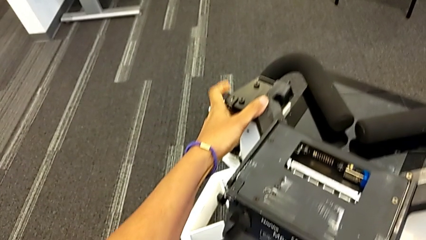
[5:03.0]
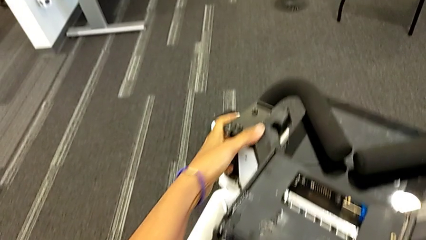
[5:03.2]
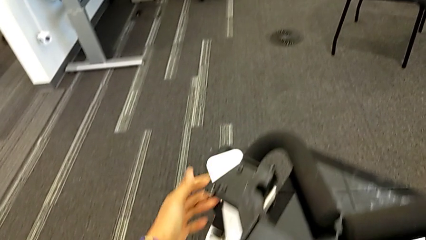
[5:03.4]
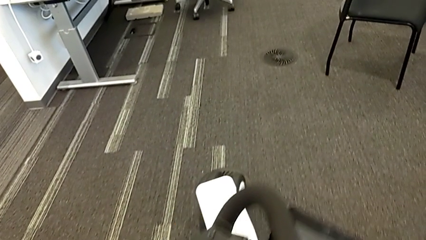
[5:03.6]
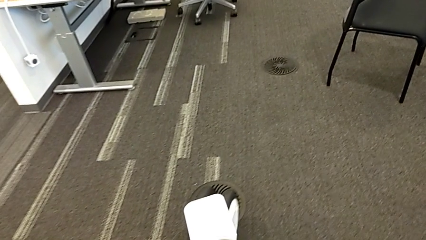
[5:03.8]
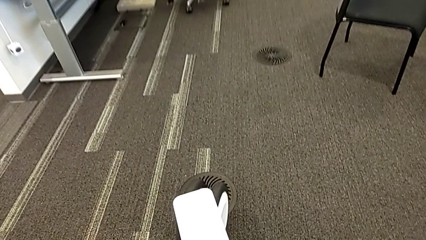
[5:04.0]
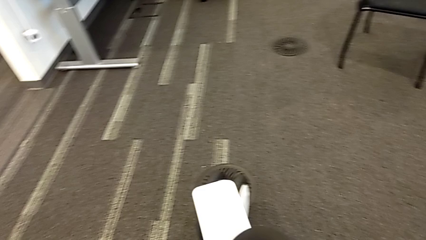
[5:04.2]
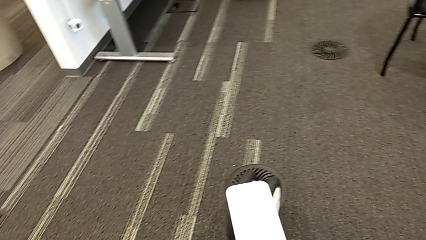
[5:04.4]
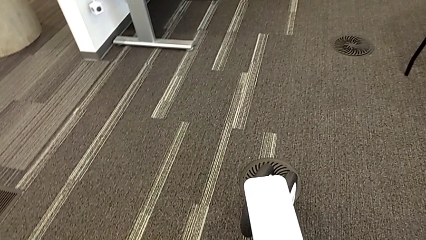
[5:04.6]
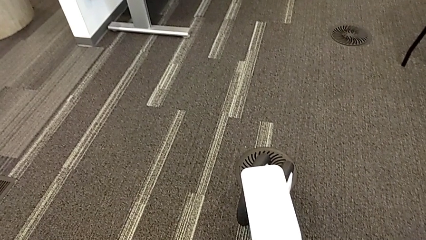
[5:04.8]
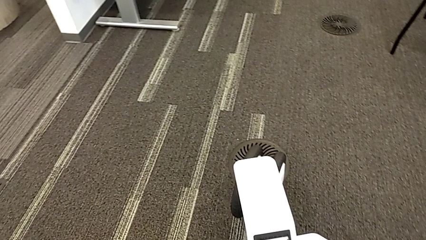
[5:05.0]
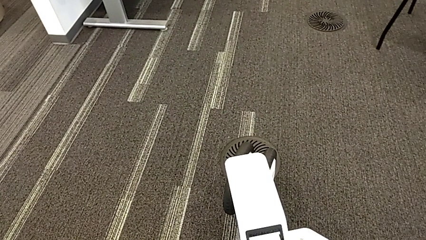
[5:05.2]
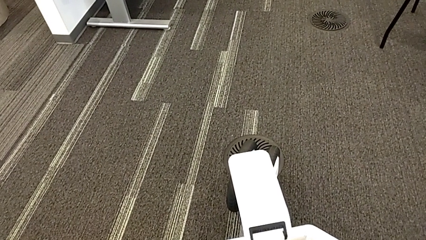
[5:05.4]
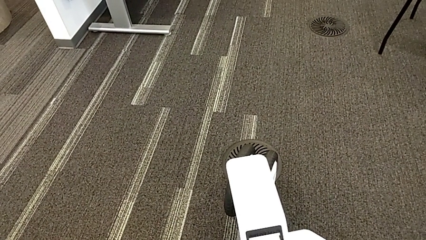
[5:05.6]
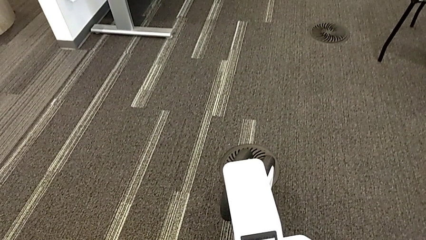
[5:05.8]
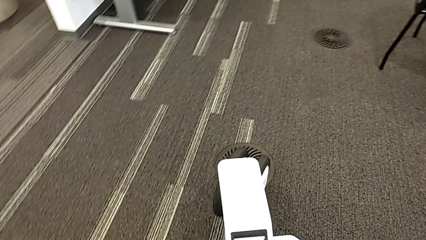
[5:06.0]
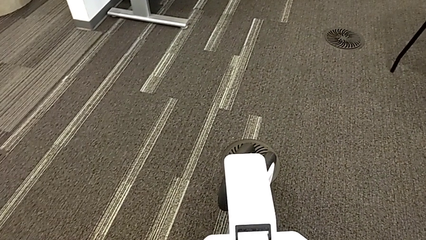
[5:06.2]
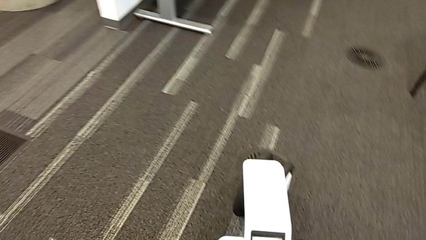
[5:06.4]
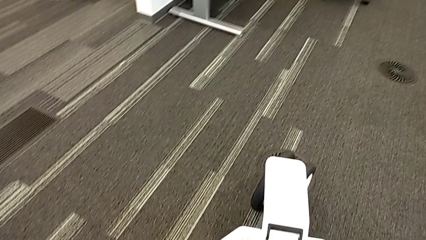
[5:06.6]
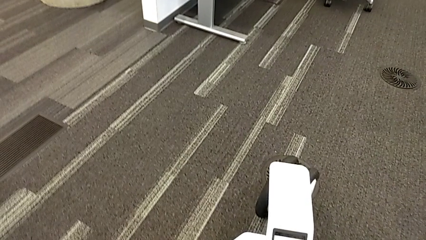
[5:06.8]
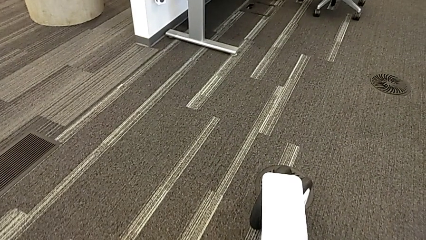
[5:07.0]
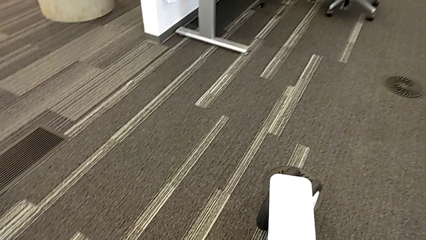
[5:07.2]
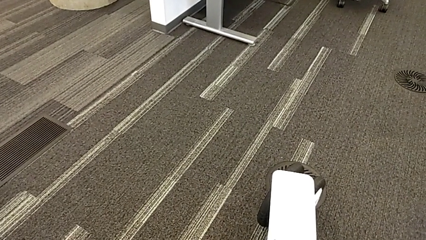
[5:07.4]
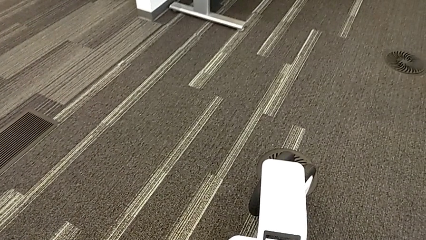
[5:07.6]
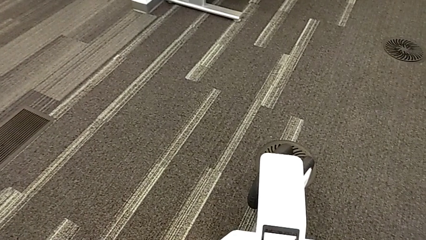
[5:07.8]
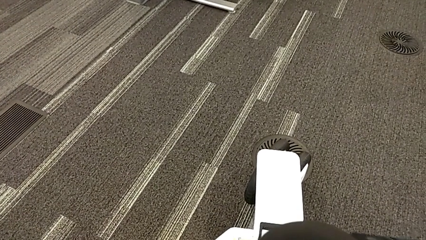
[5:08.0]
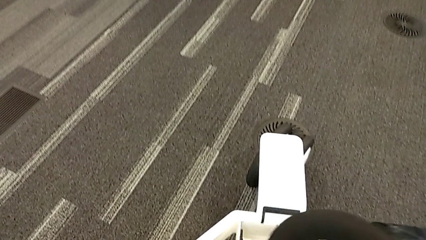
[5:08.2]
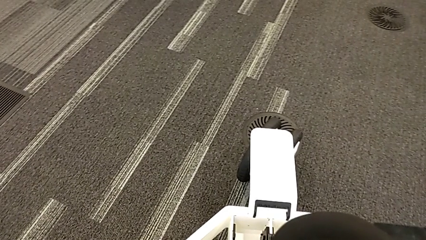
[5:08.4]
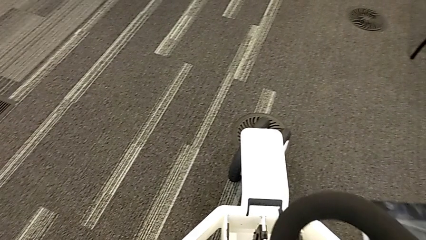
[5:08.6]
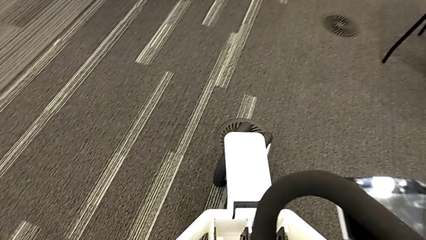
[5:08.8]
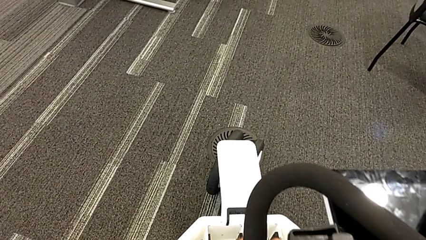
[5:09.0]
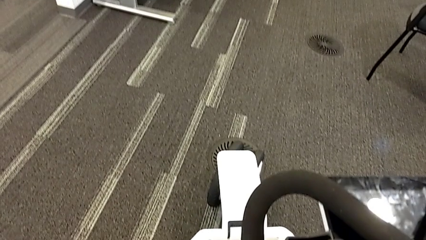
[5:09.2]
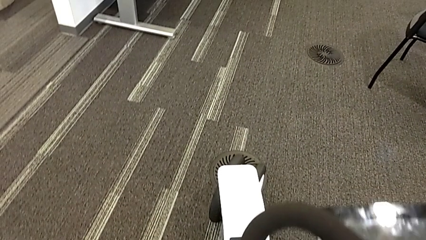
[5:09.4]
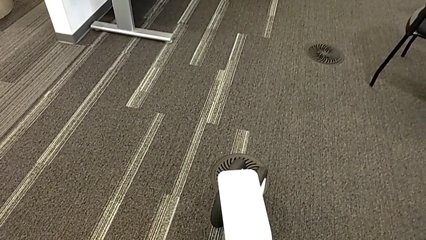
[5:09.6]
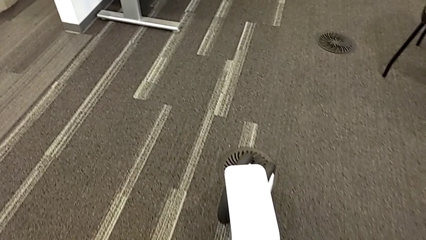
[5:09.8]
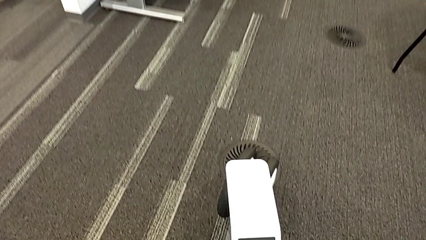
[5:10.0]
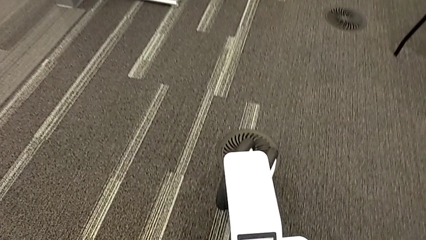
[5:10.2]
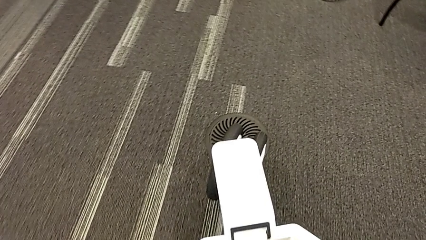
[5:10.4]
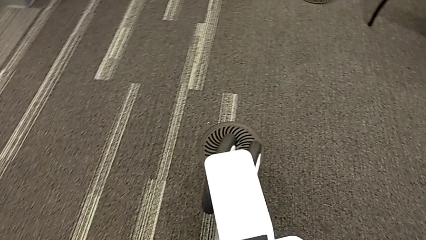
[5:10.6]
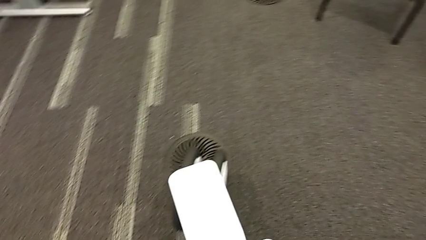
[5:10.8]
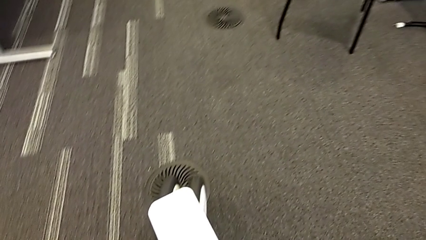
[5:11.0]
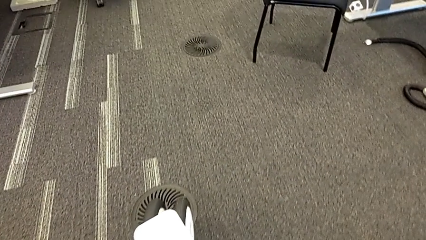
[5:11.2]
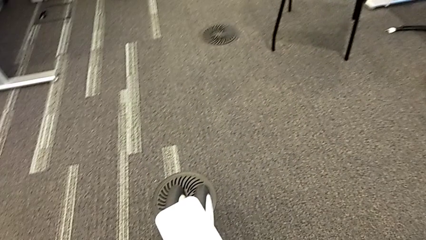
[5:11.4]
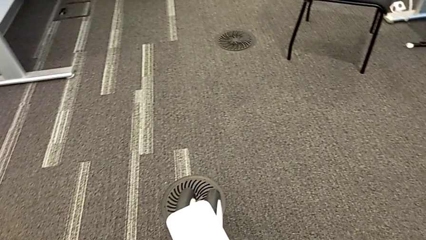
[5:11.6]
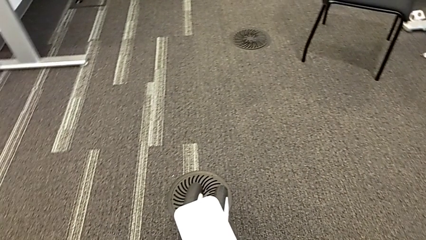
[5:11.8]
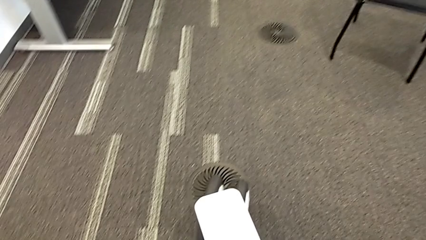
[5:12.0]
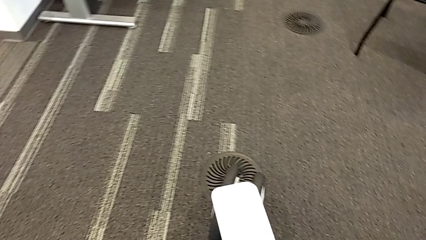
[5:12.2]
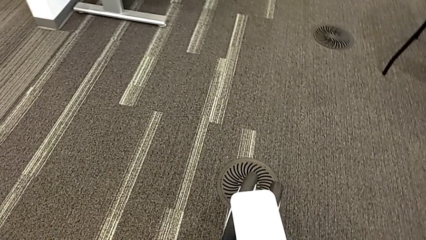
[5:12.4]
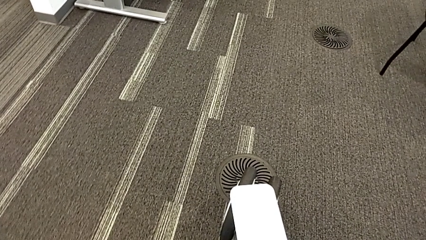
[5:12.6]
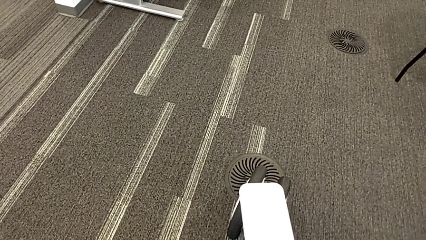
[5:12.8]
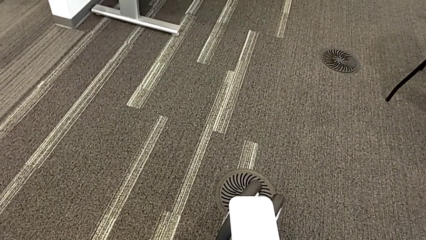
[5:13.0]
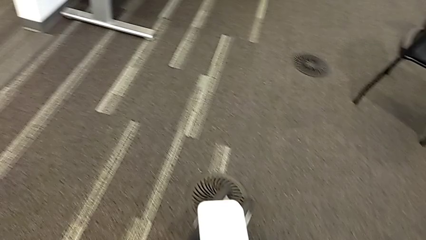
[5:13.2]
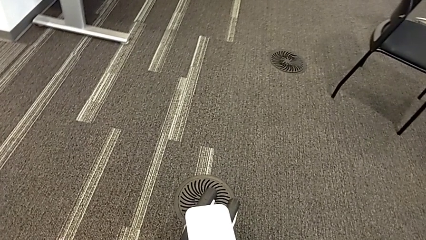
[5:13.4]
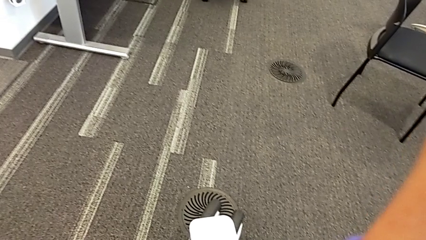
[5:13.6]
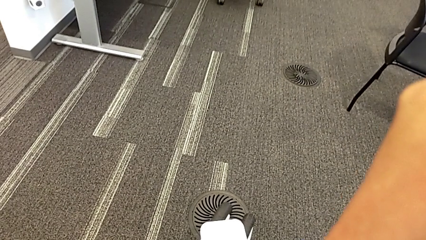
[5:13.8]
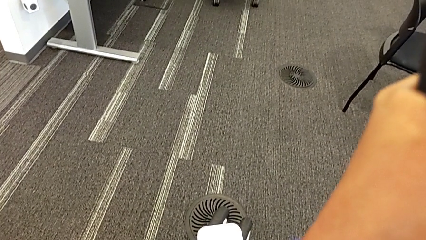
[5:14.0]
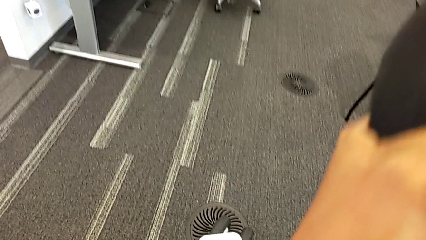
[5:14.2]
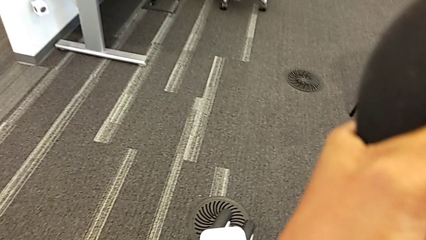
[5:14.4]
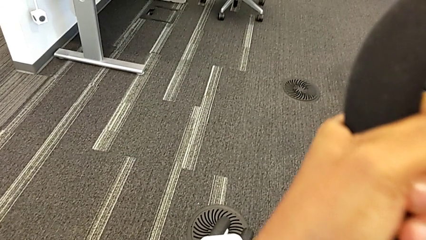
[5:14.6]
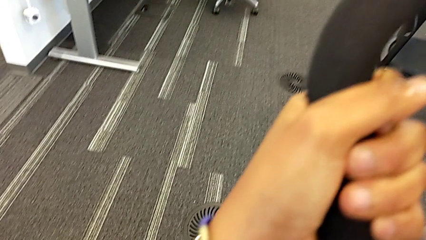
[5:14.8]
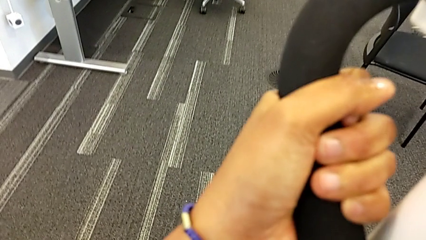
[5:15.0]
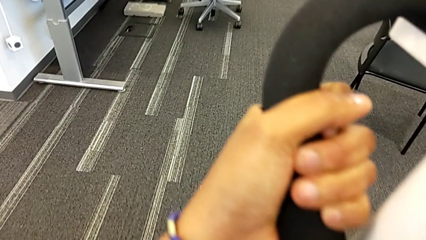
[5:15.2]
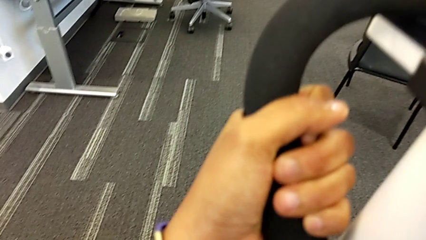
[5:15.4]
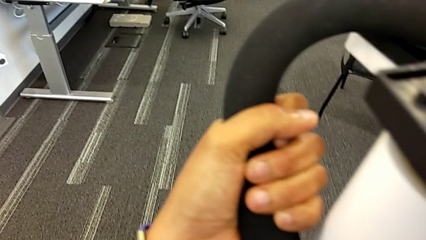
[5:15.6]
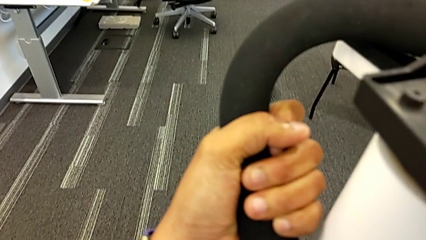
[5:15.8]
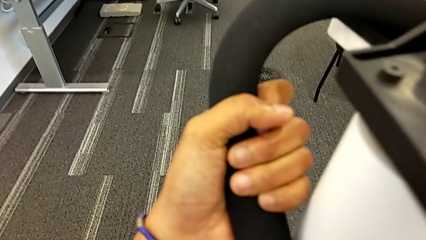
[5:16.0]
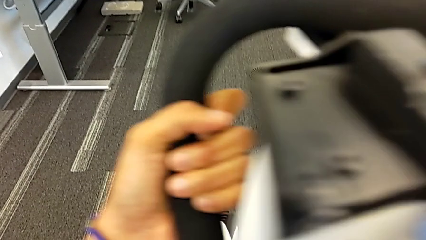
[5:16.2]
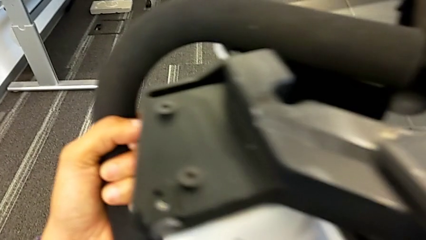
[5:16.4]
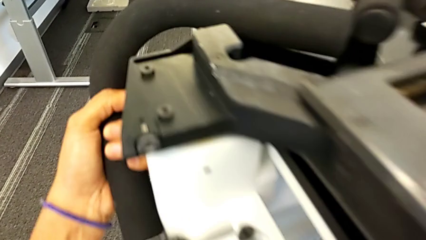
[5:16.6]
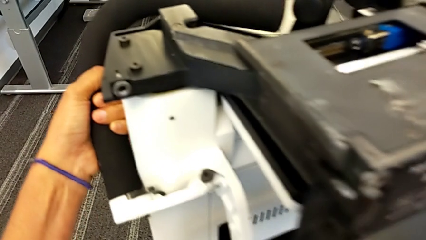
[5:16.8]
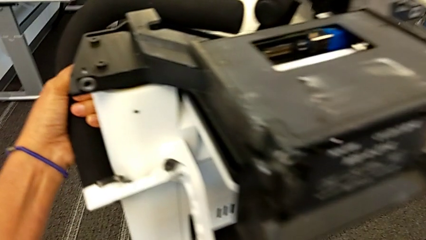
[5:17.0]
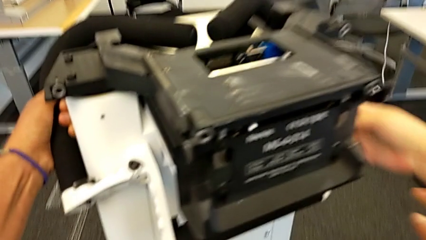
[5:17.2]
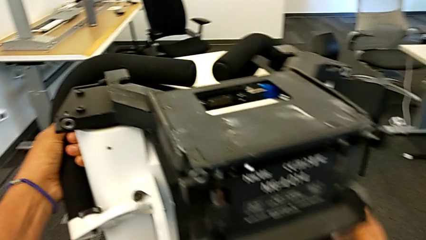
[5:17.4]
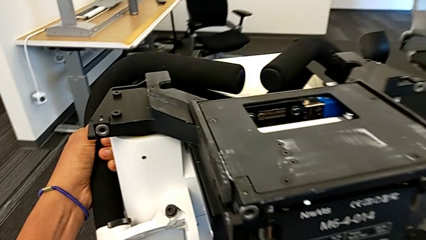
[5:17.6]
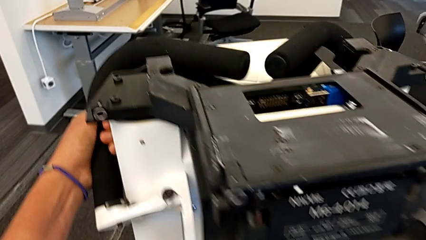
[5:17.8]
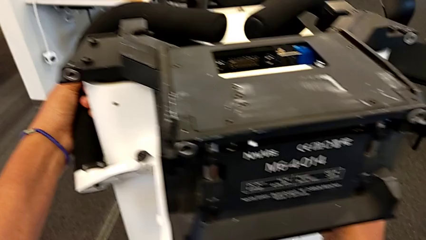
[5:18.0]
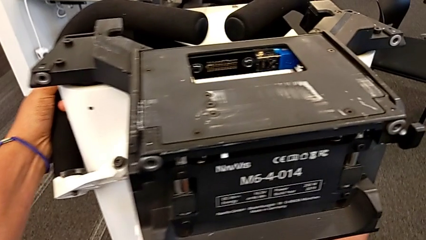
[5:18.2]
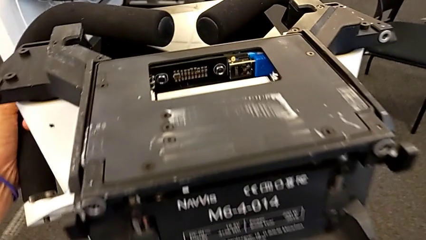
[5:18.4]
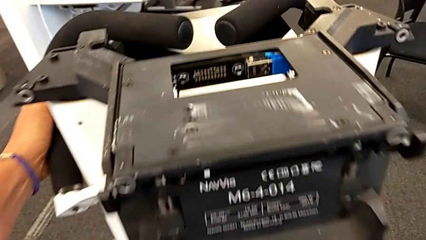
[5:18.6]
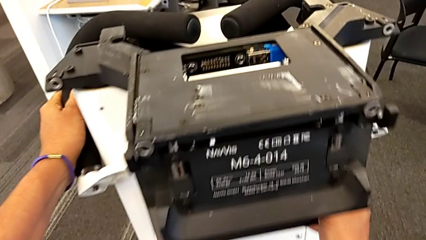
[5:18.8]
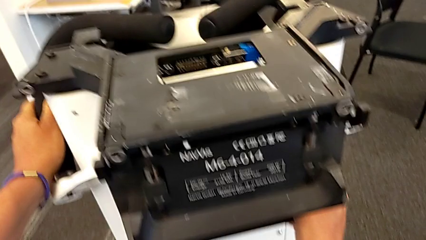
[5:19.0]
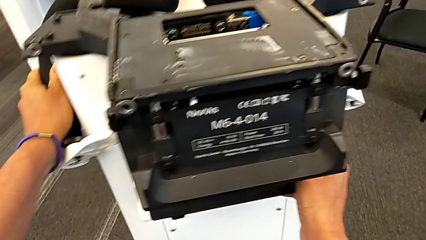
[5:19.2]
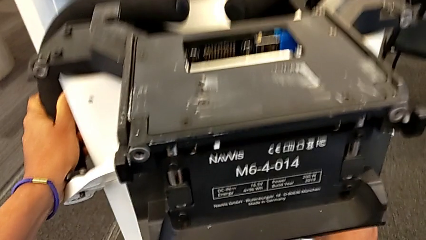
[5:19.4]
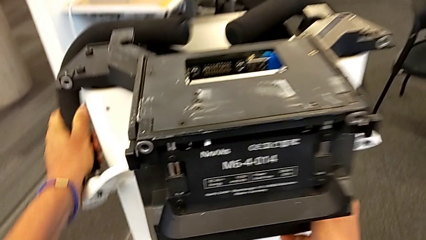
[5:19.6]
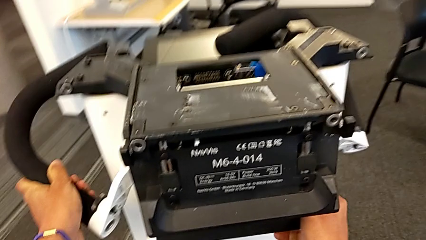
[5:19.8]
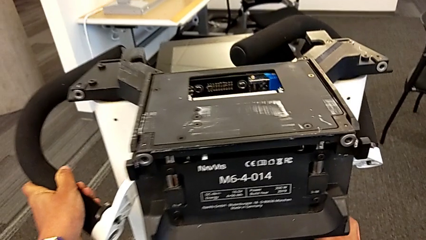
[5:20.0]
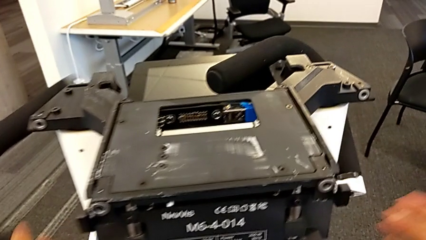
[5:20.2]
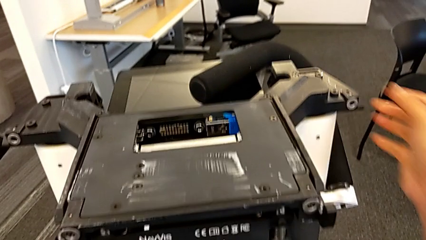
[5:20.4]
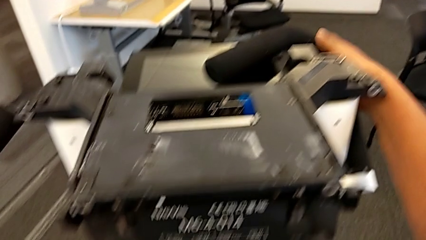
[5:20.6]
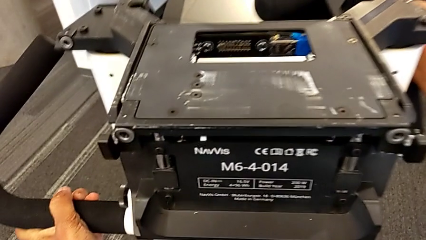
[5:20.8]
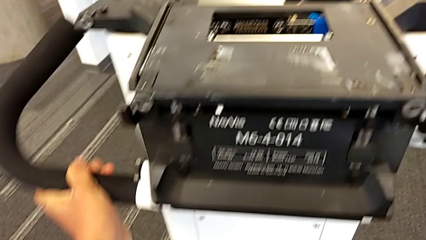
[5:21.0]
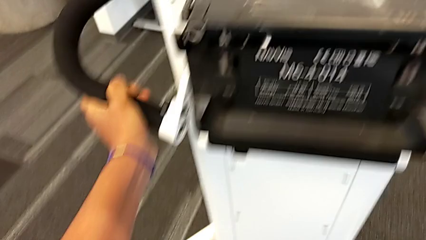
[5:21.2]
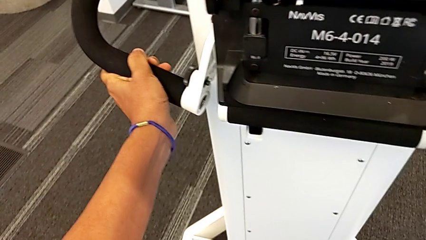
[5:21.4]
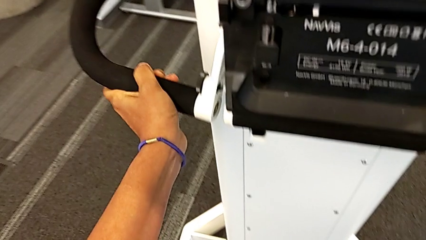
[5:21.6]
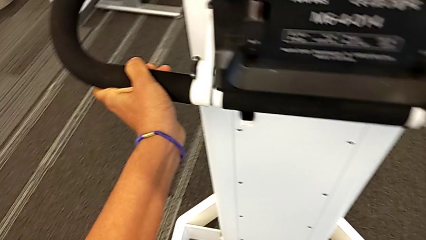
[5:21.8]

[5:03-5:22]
The camera wearer is assembling the M6 body into the base of the wheel unit. They assemble the M6 body and begin to align the handheld grip.
